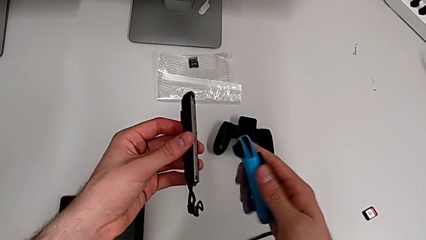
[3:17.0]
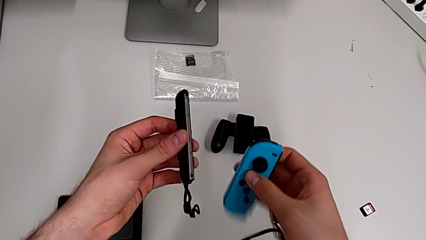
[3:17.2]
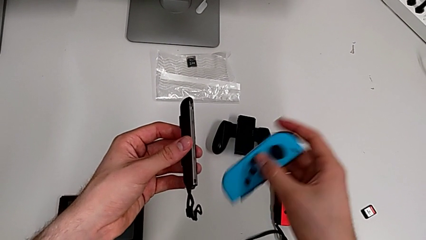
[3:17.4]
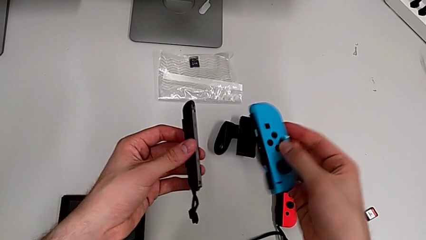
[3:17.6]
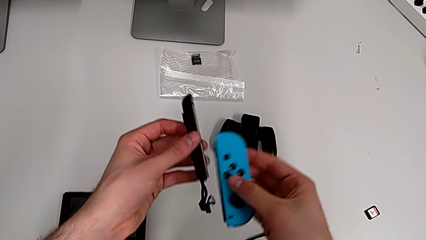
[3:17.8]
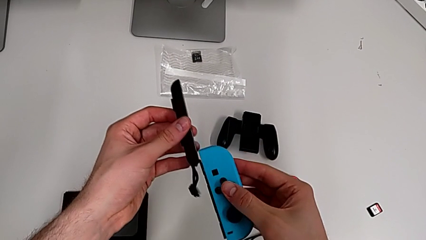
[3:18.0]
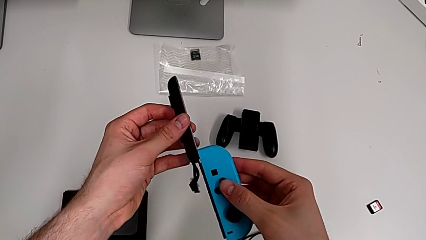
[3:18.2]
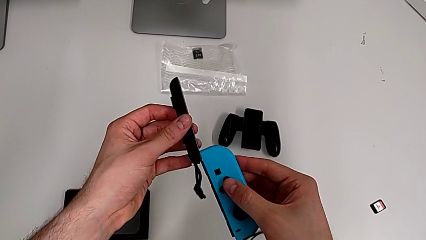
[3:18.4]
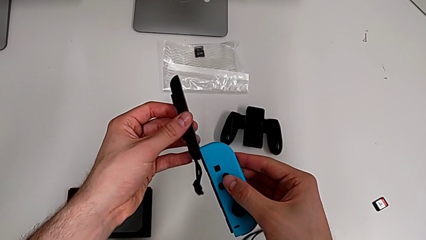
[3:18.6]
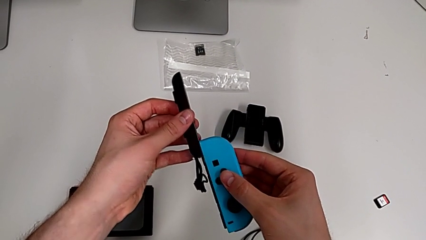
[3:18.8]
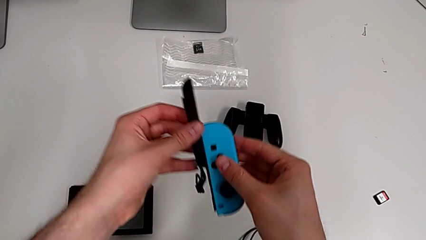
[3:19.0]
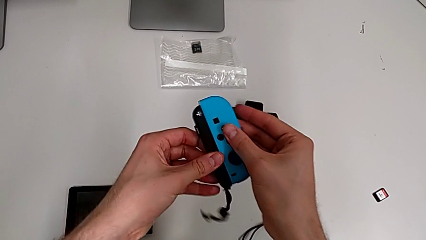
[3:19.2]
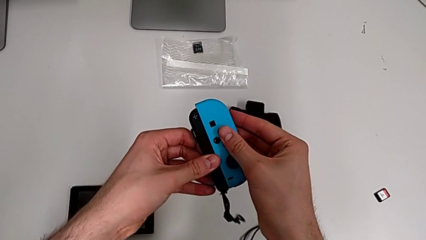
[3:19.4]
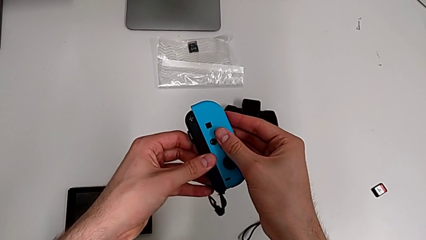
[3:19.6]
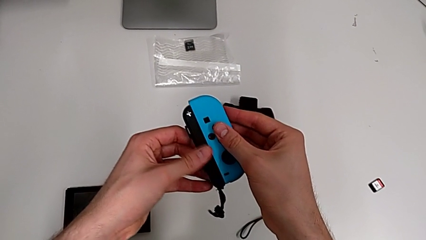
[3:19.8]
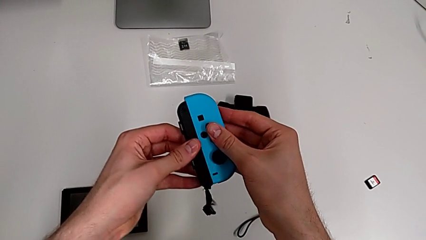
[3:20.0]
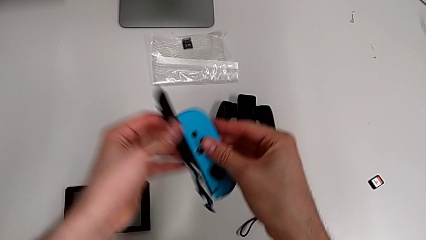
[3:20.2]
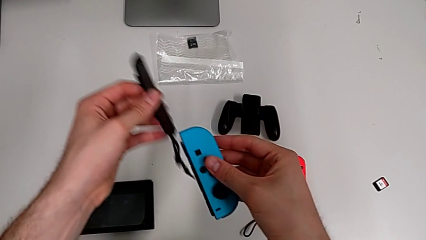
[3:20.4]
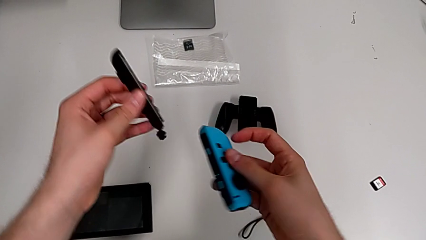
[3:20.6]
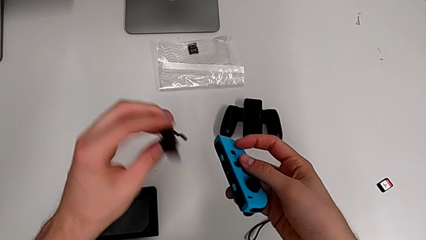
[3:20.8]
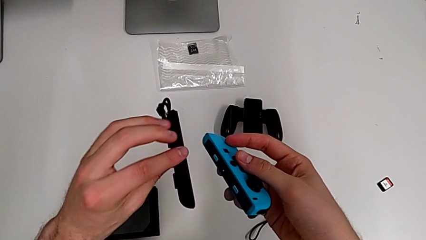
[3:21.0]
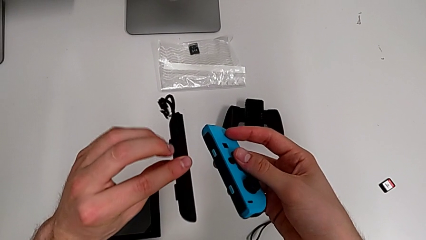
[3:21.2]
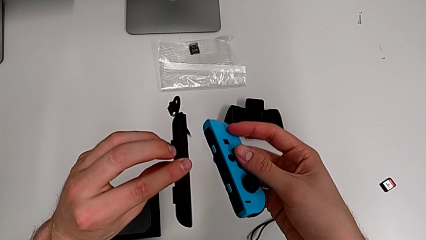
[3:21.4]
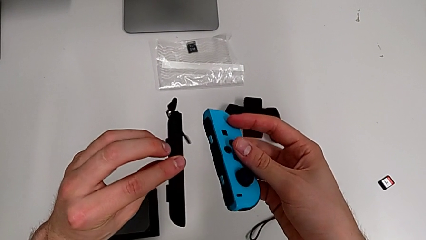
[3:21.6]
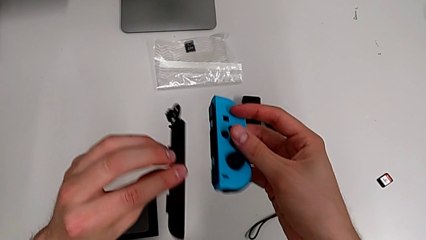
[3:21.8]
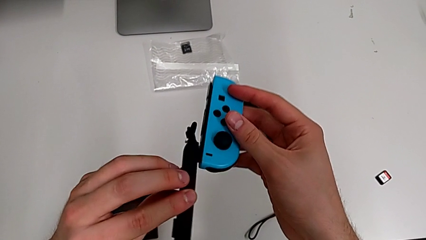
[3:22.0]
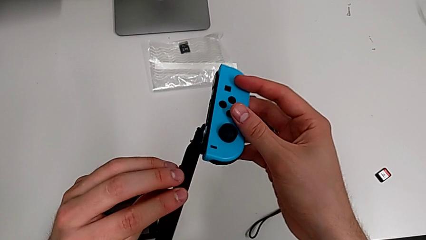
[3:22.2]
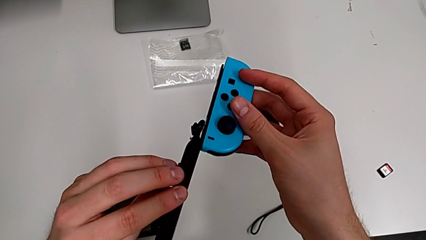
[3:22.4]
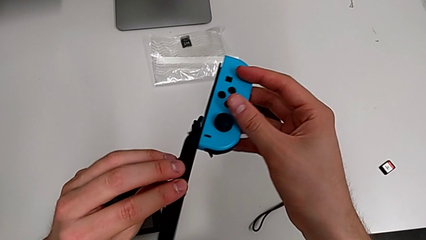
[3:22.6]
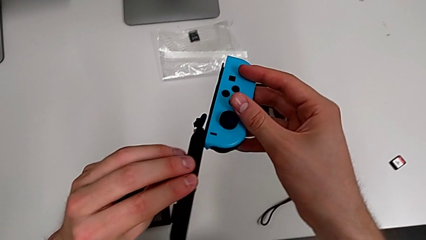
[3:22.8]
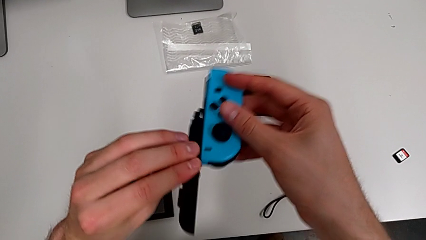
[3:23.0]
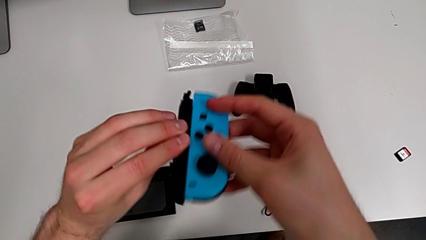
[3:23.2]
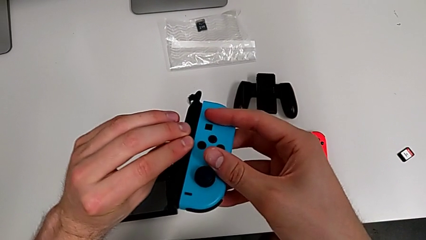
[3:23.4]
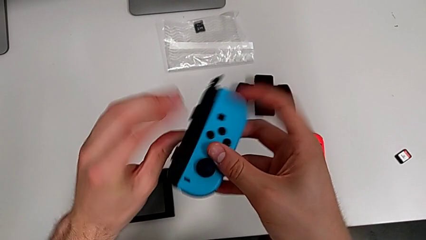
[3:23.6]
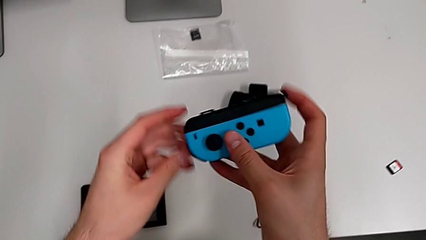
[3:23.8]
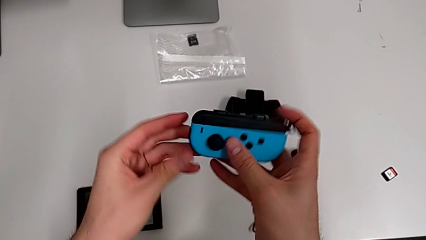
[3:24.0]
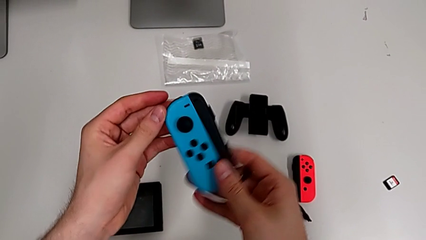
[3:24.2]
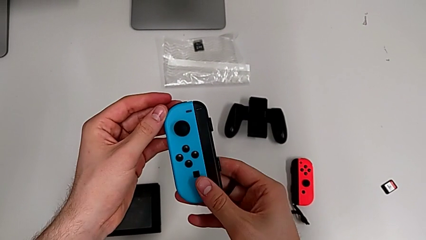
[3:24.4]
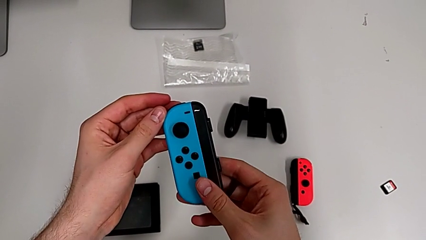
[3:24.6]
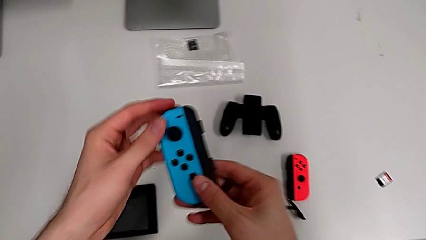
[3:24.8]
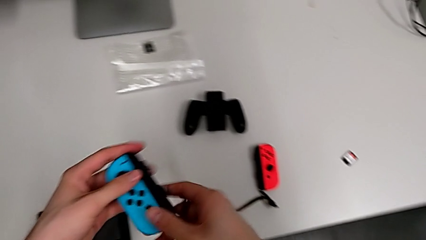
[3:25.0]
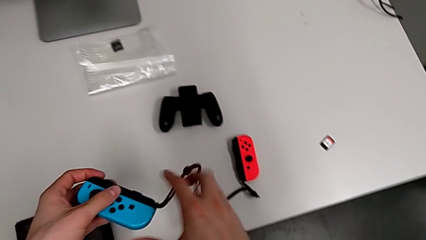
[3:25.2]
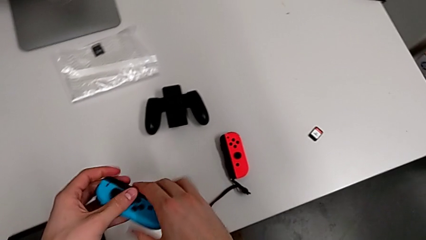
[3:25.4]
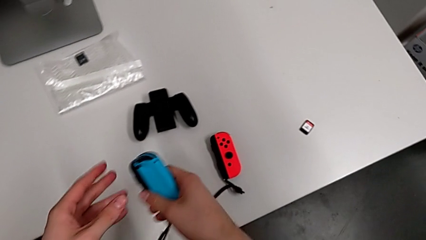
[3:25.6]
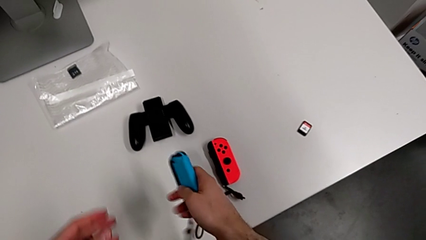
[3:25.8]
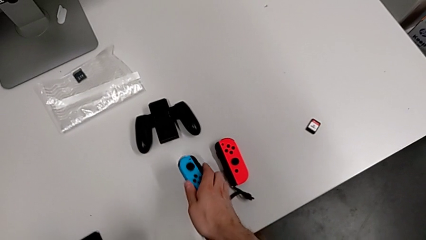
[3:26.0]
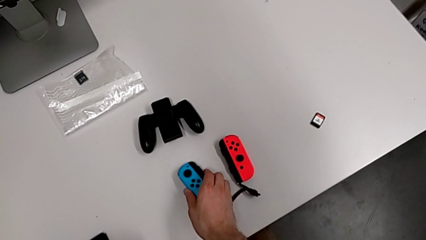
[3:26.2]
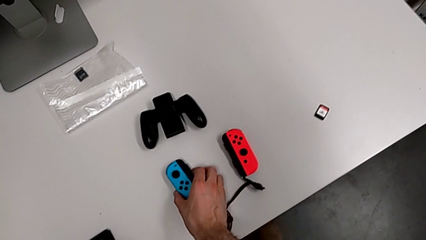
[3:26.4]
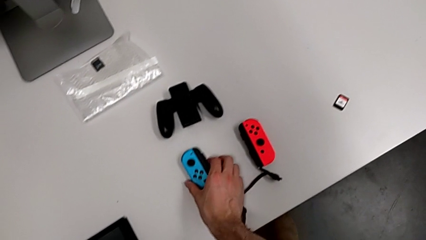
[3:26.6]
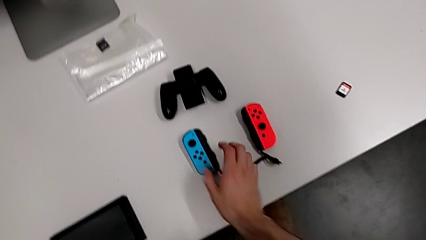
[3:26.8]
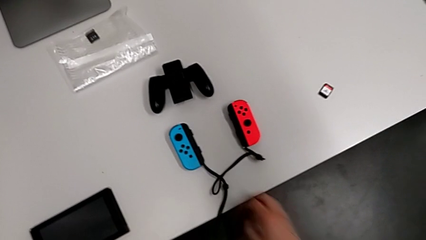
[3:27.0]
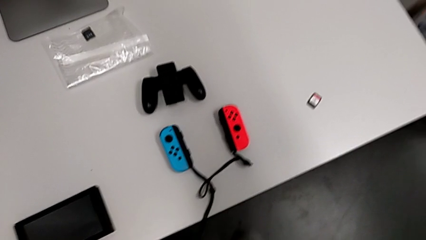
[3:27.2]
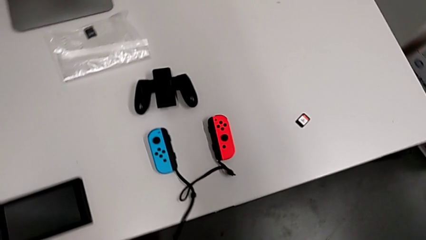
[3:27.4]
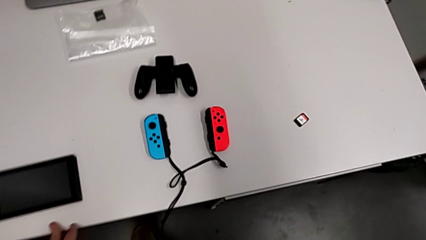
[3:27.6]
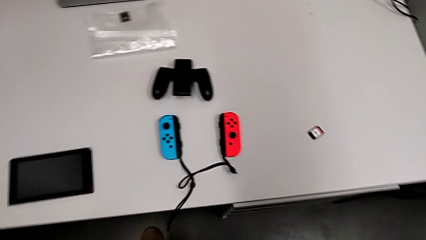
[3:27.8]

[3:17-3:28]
The camera wearer is changing the Joy-Con controllers to the Joy-Con strap. They rotate the blue Joy-Con controller, assemble the blue Joy-Con strap, attaching the Joy-Con strap to the opposite side of the Joy-Con controller, flip the black Joy-Con strap, withdraw the blue Joy-Con controller, assemble it and place it.
